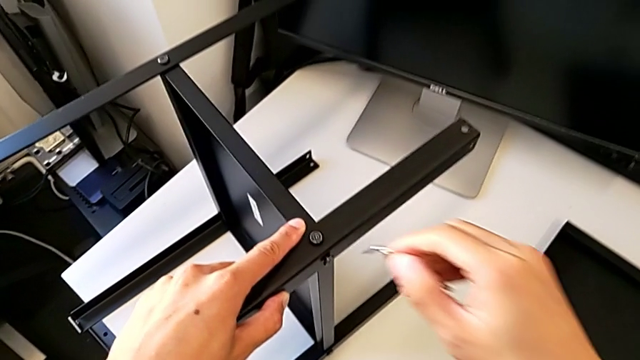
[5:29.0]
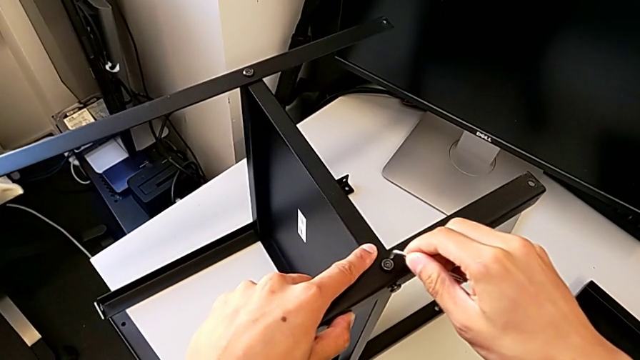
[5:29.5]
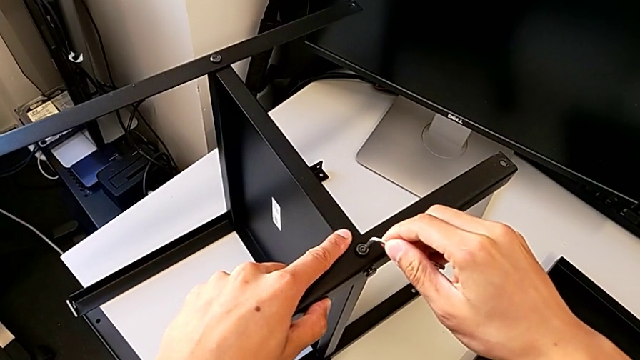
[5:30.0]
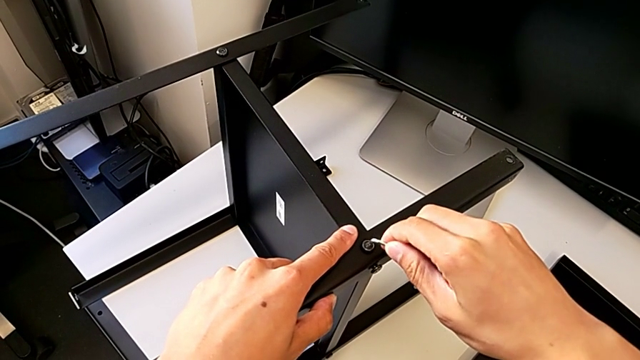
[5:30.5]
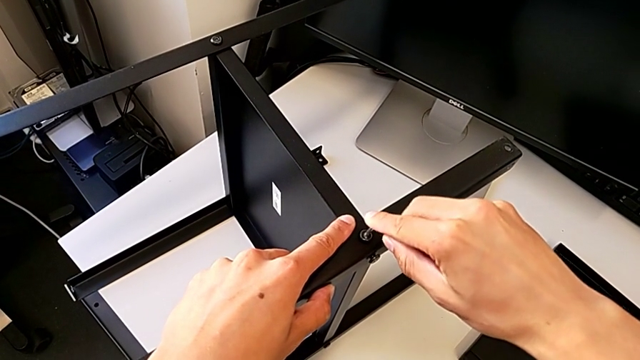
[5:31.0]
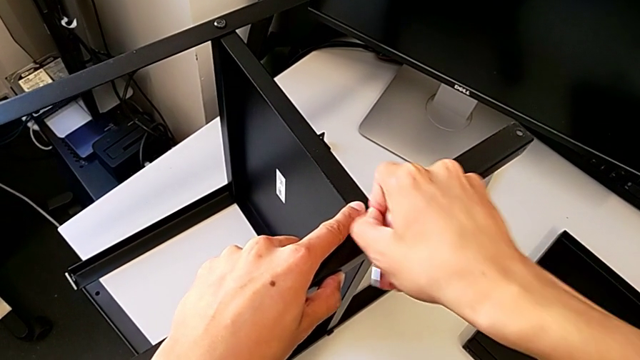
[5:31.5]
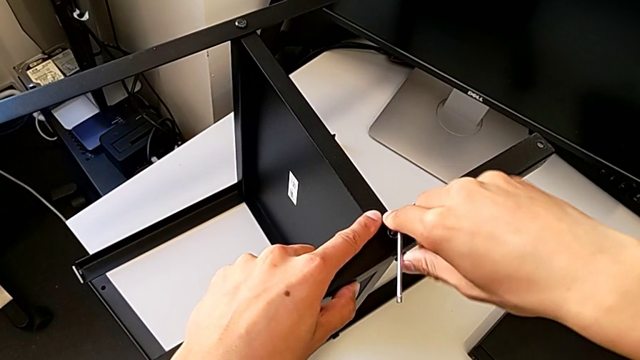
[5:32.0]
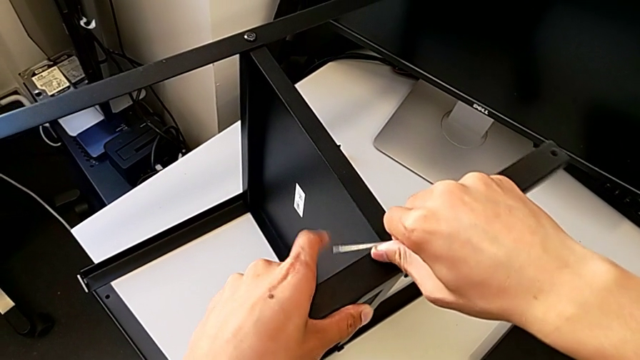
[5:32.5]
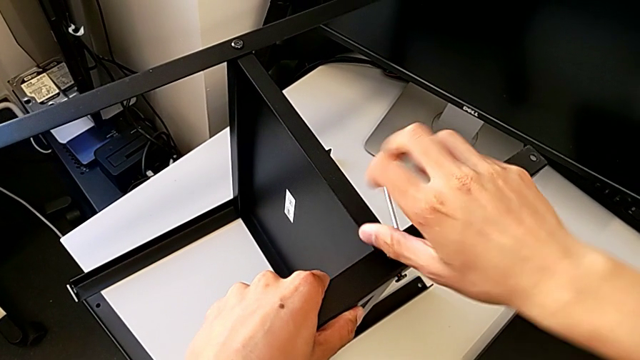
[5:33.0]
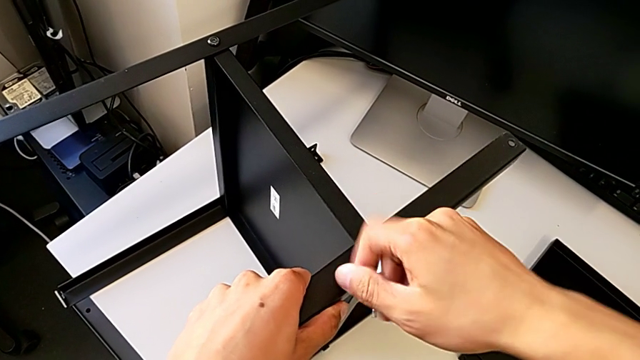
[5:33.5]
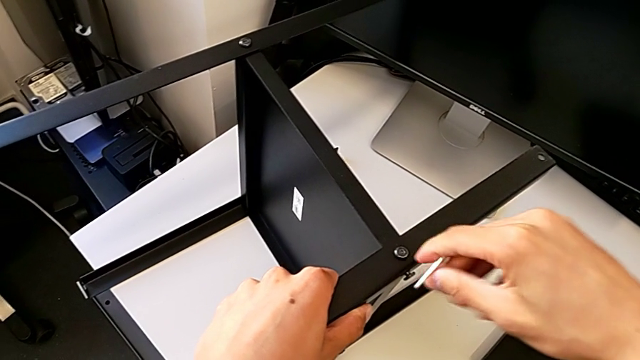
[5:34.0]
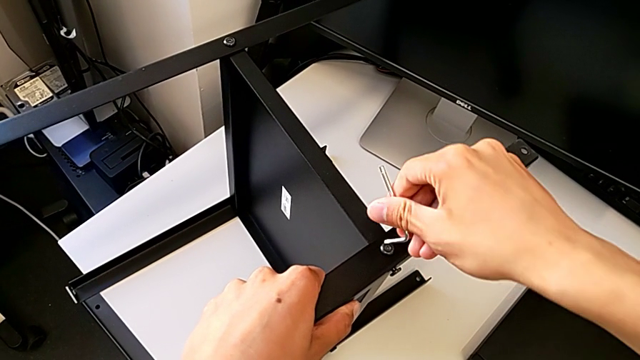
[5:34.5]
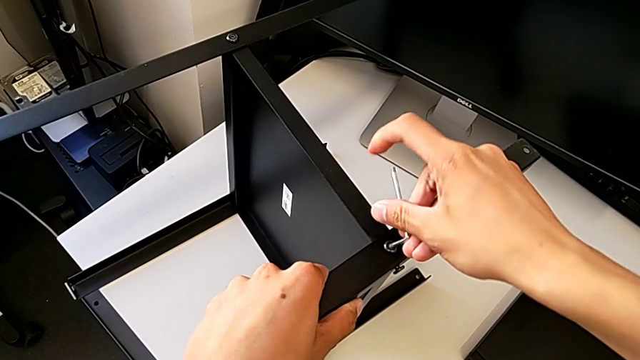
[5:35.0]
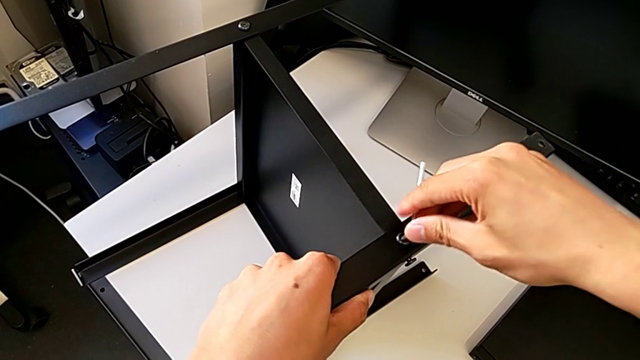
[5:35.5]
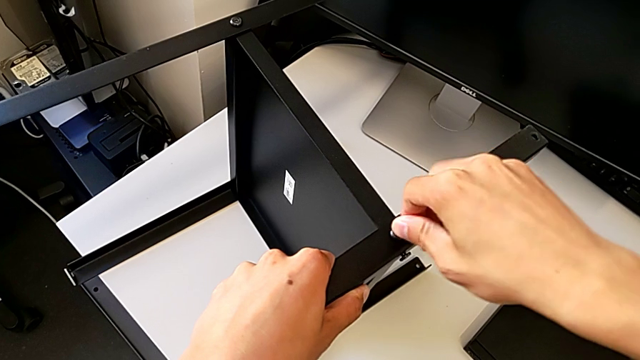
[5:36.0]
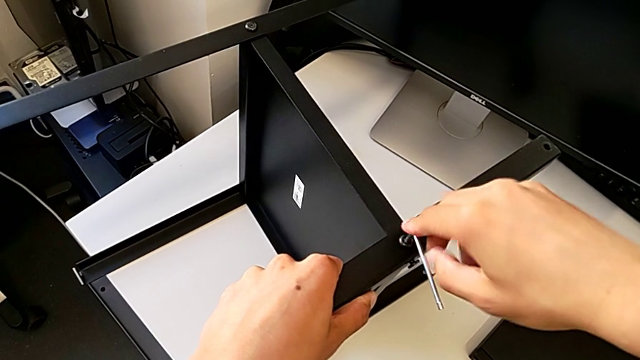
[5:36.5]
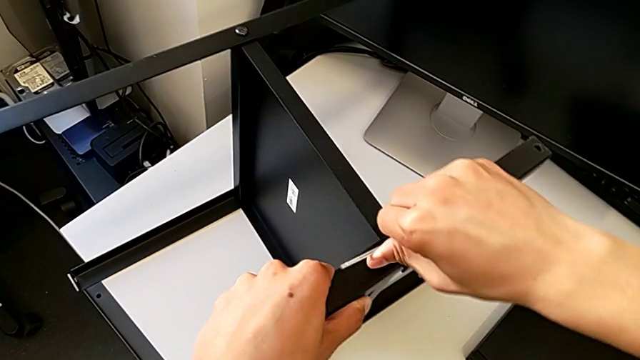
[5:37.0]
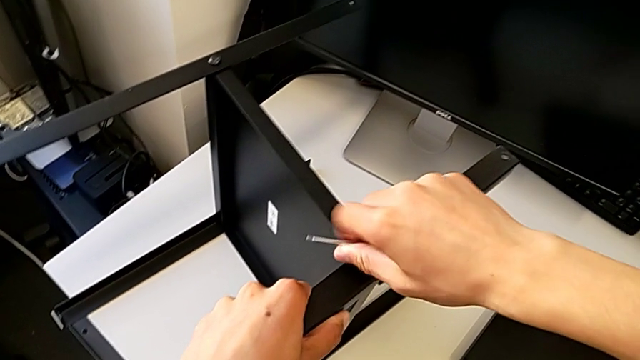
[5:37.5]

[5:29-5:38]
The camera wearer is assembling the fourth leg with the shelf of the table. They screw the first hex socket head.

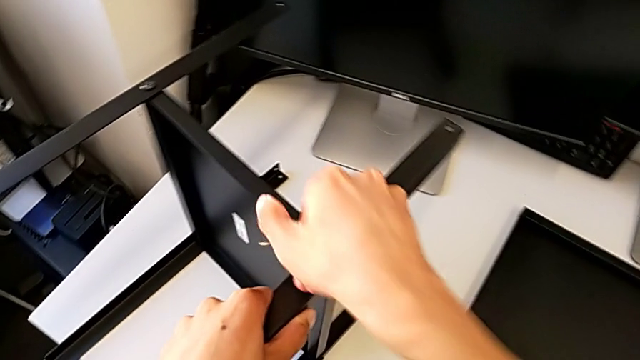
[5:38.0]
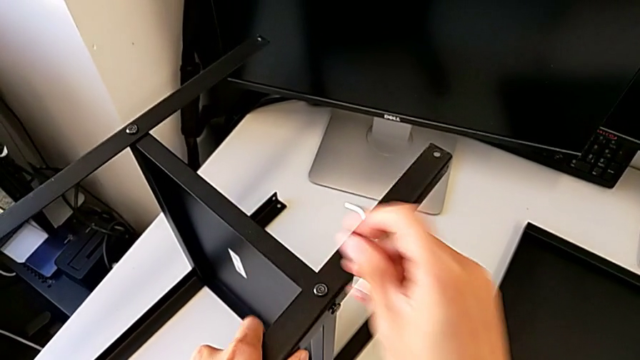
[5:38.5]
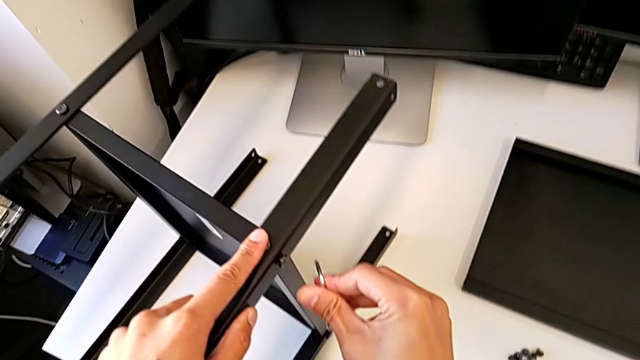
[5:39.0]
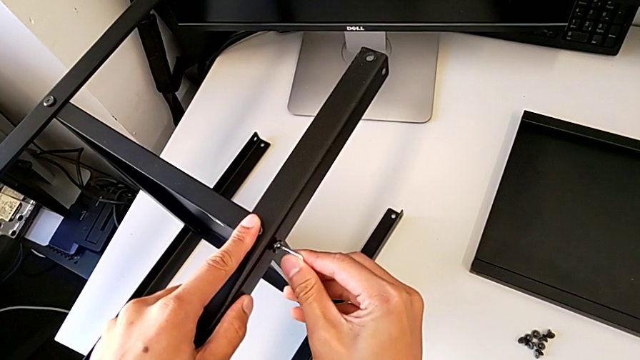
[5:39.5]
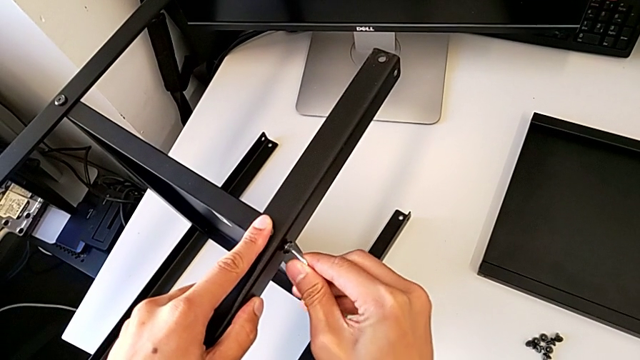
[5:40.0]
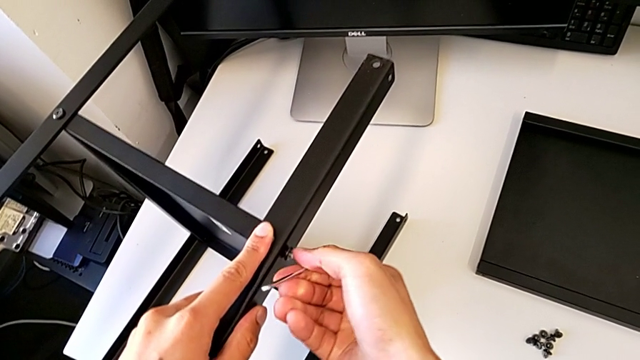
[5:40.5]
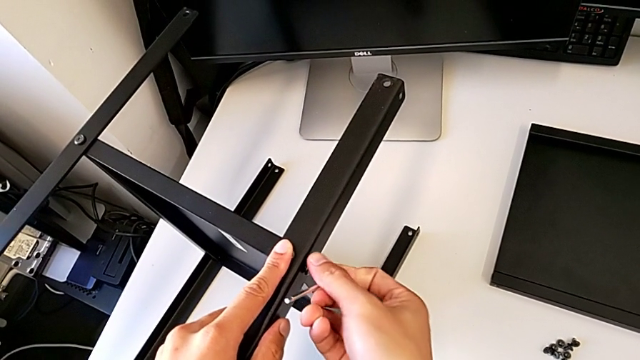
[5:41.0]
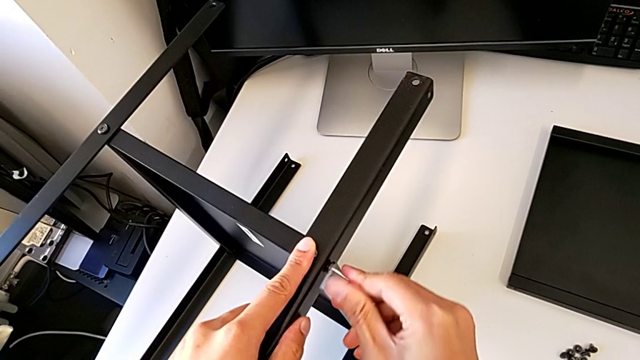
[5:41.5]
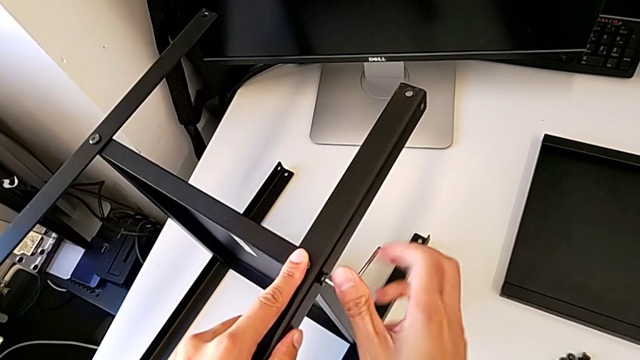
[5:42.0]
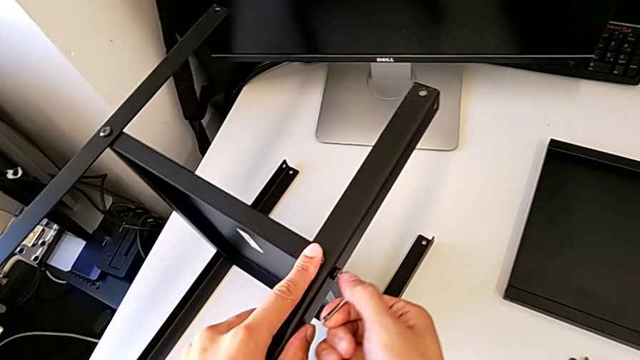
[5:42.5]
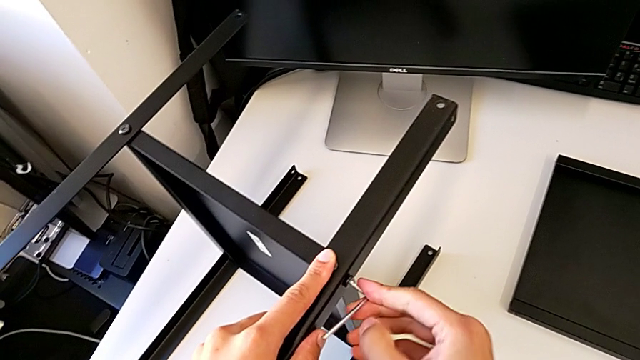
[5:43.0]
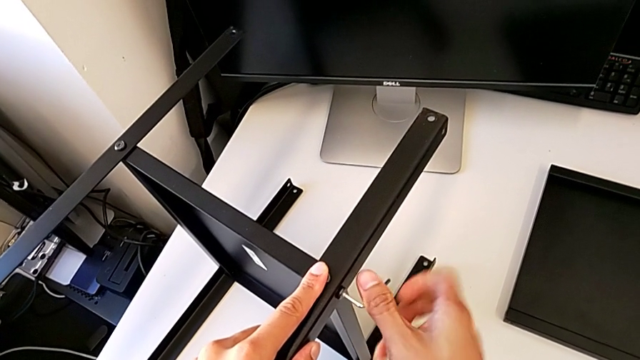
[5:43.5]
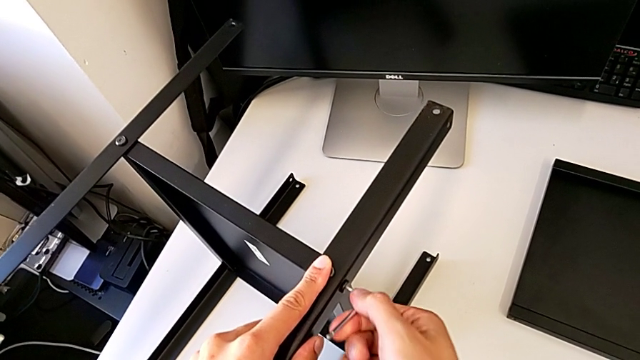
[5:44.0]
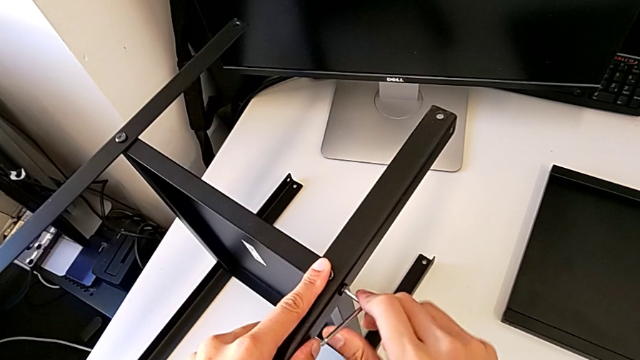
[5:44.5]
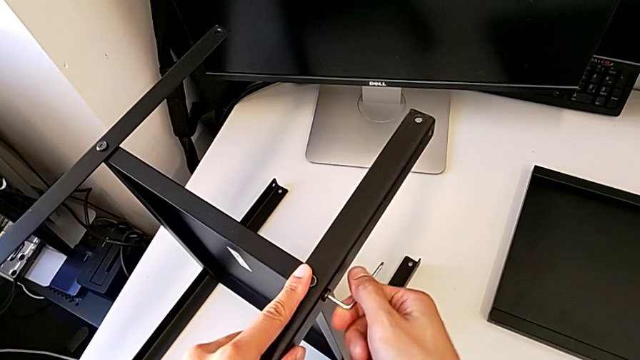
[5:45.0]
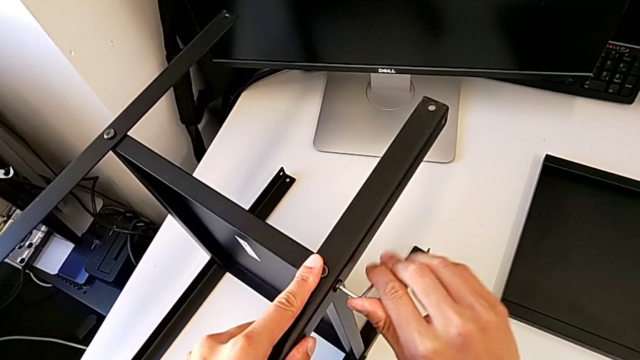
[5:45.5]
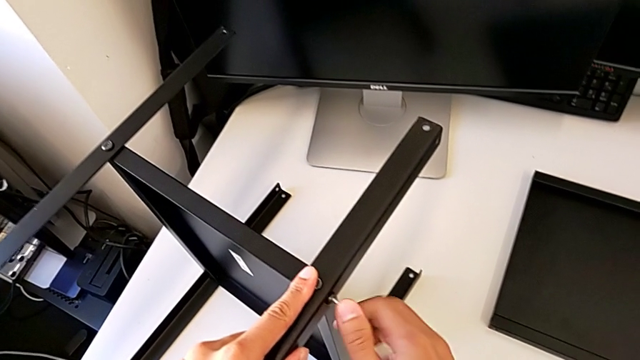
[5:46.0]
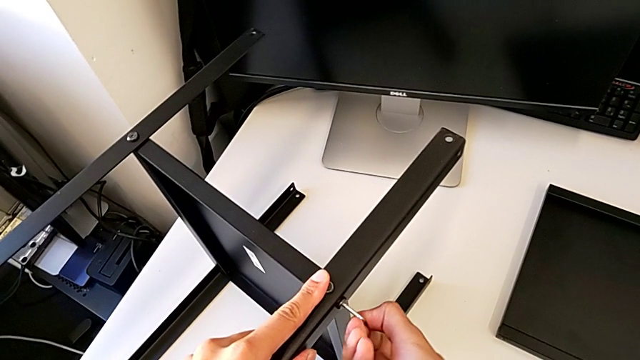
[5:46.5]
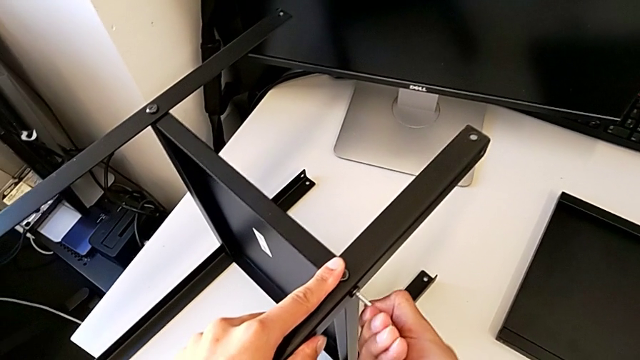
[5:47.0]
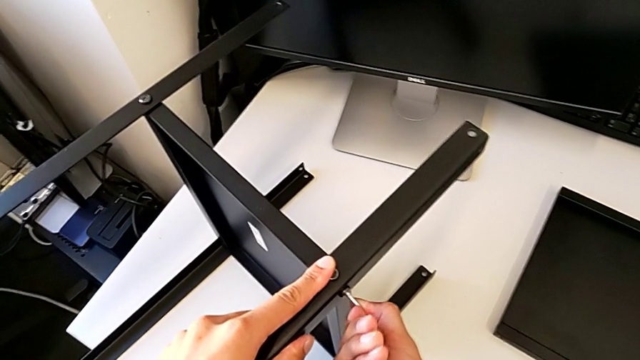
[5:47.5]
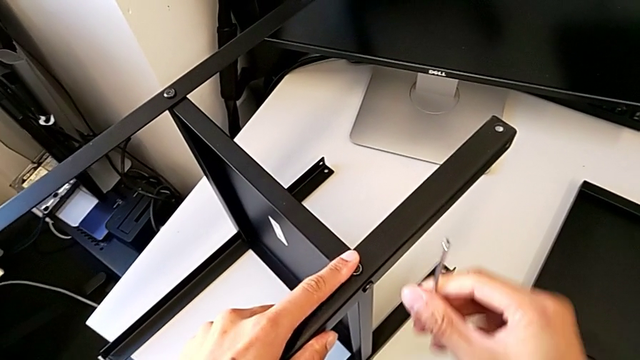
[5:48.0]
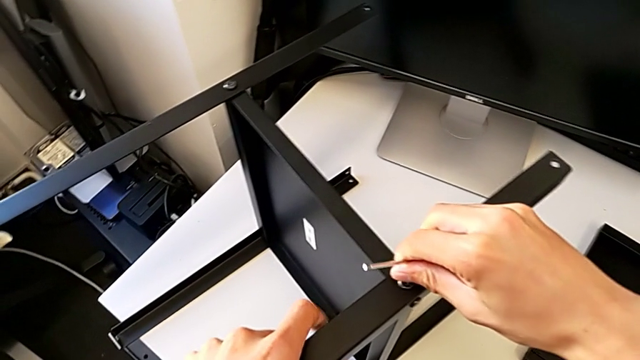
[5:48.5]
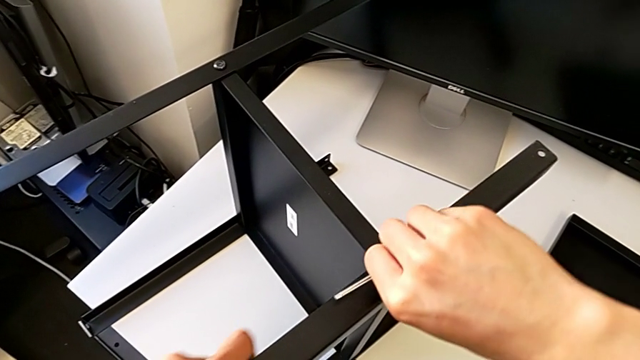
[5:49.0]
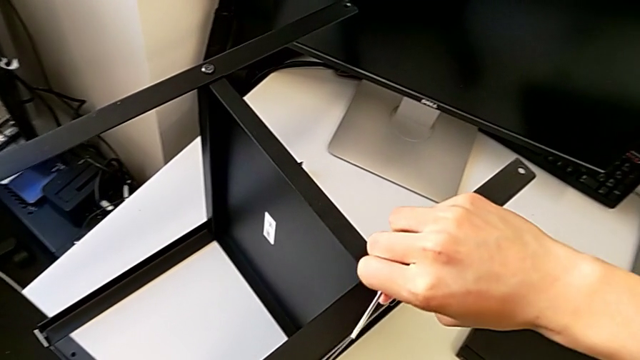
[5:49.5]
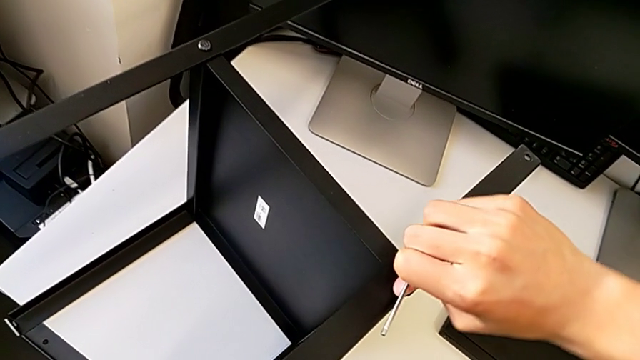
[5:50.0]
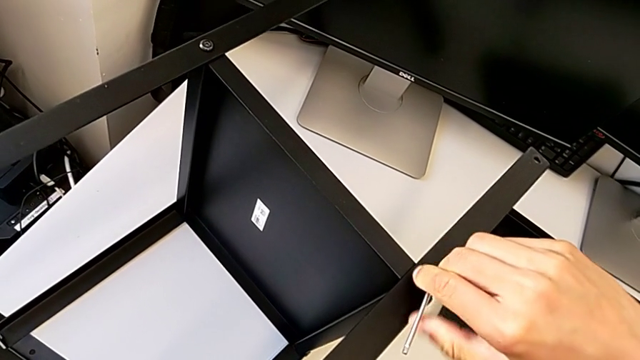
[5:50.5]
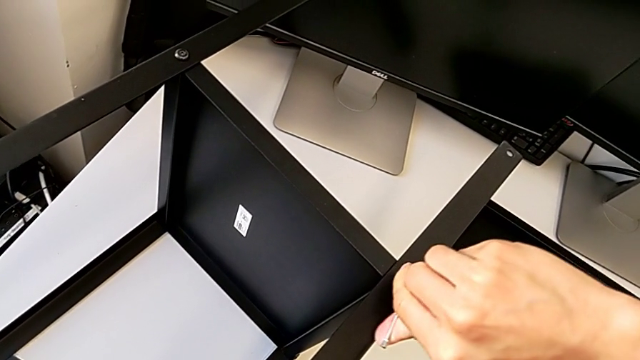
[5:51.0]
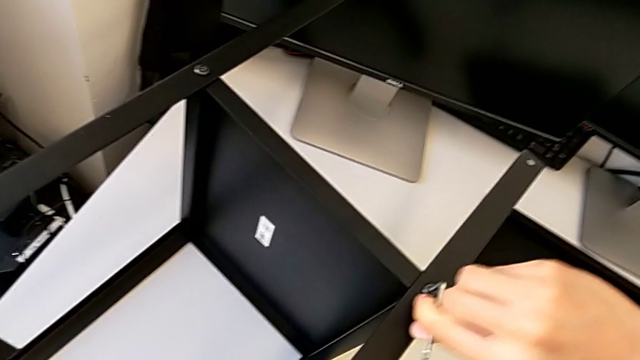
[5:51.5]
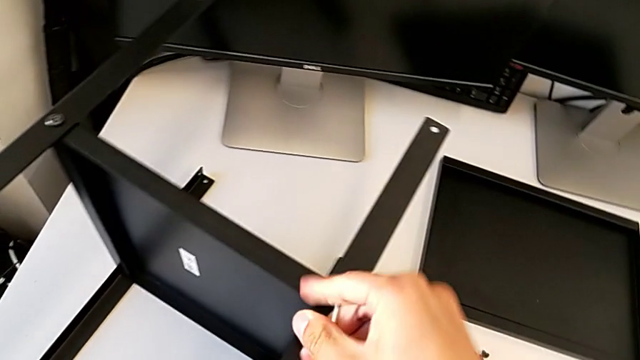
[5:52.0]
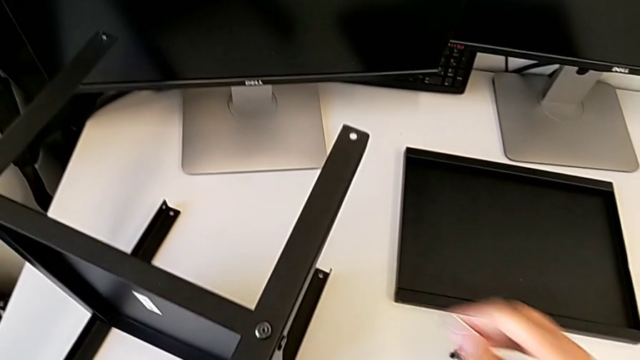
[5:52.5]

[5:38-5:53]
The camera wearer is assembling the fourth leg with the shelf of the table. They screw the second hex socket head and screw the first hex socket head.
